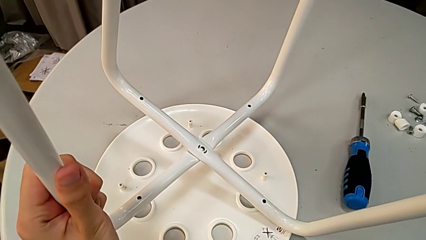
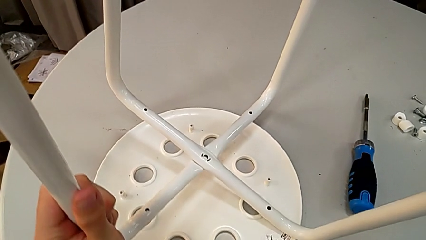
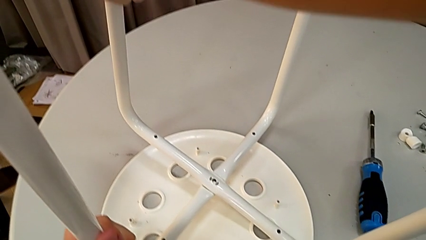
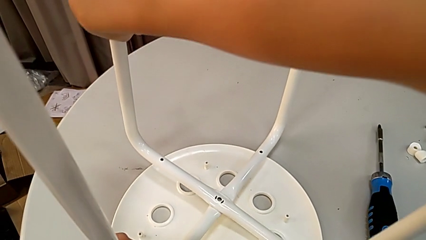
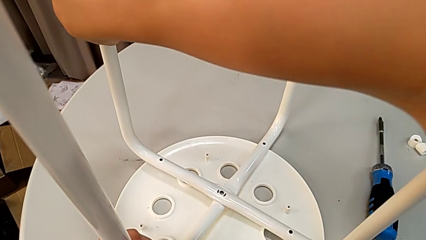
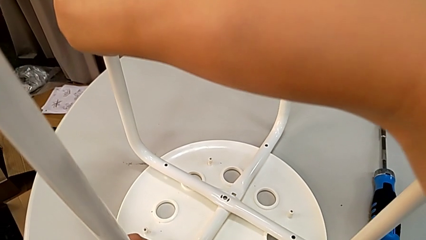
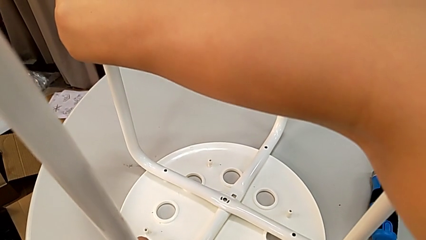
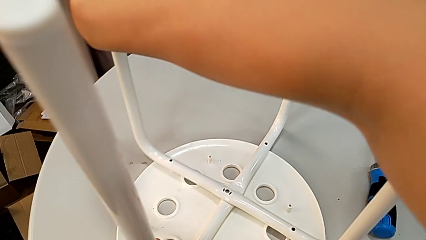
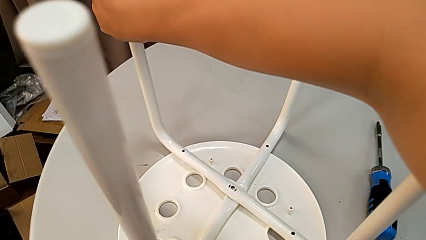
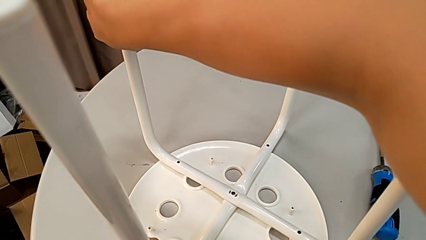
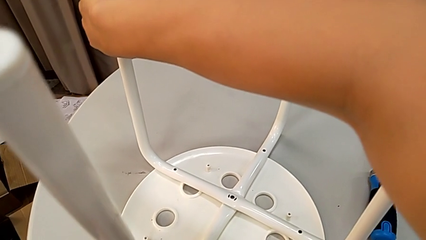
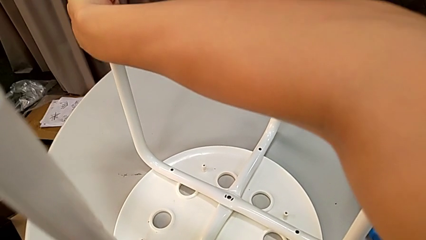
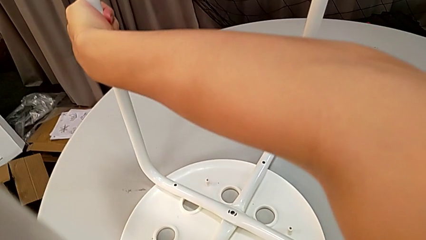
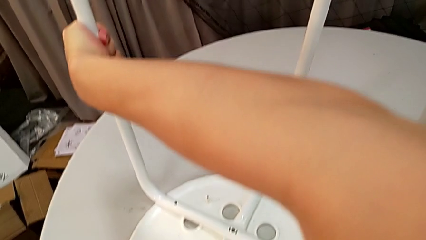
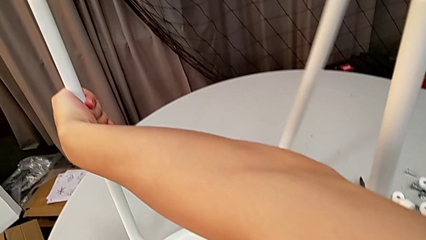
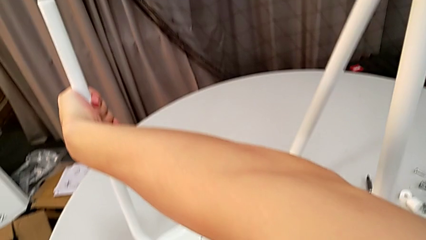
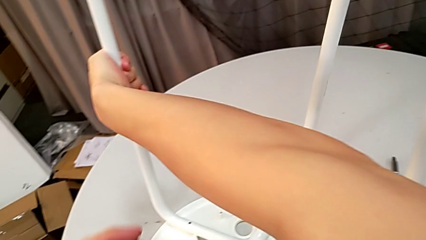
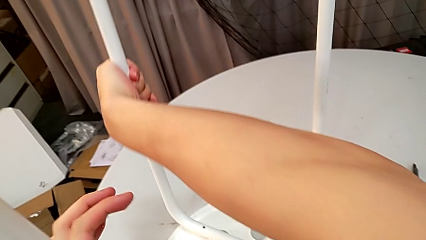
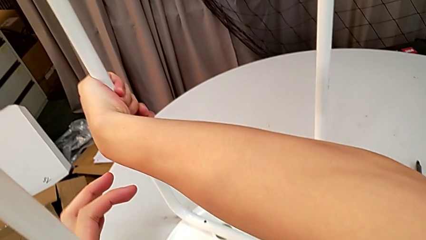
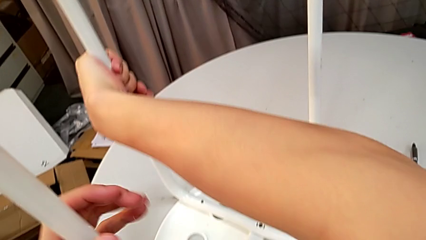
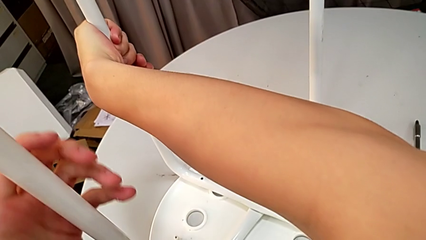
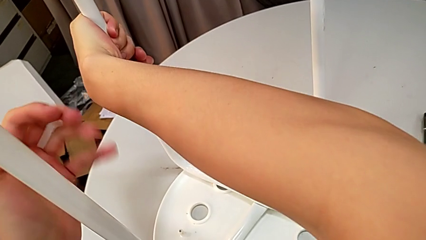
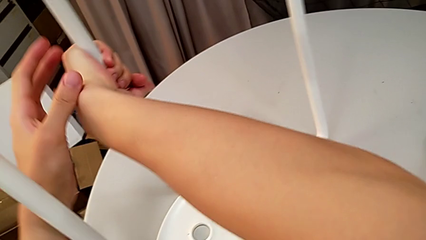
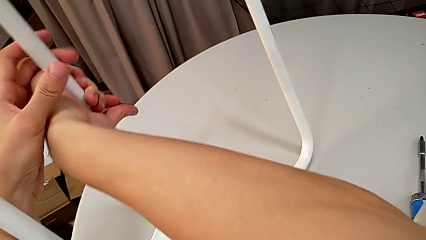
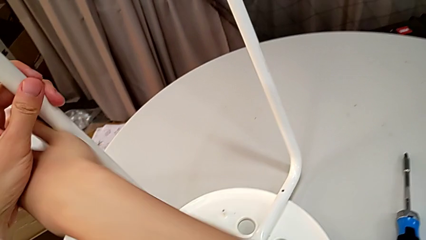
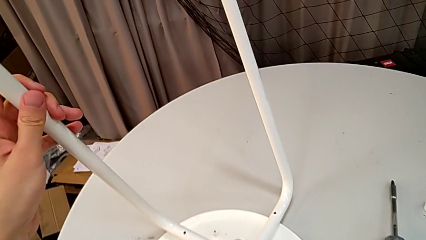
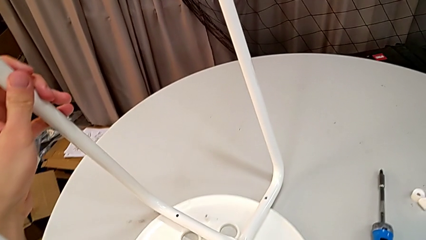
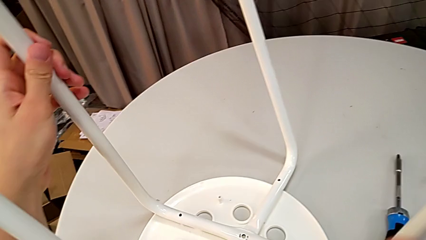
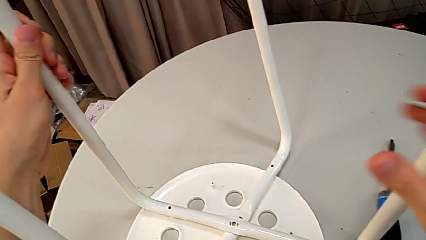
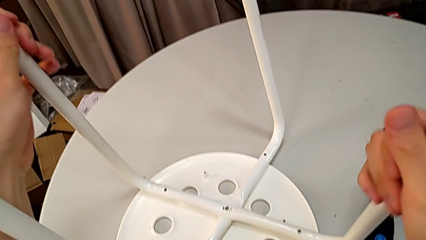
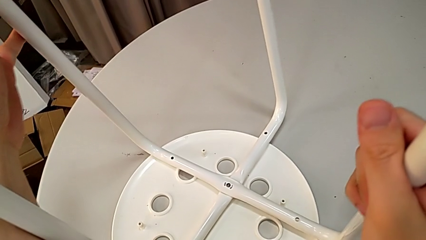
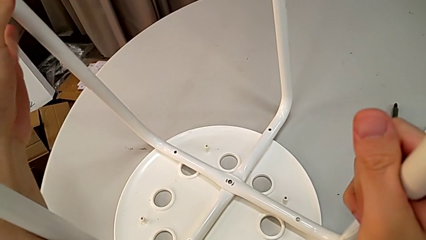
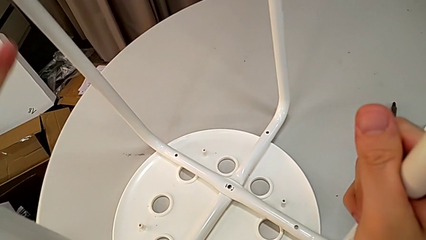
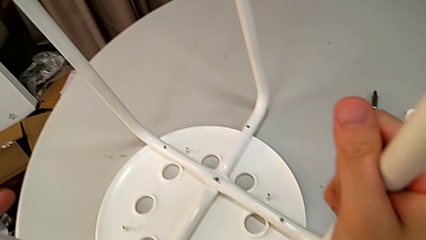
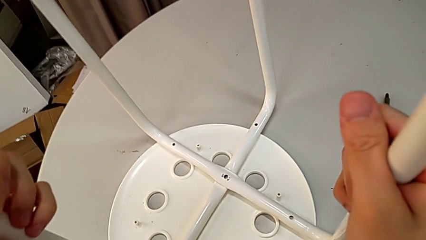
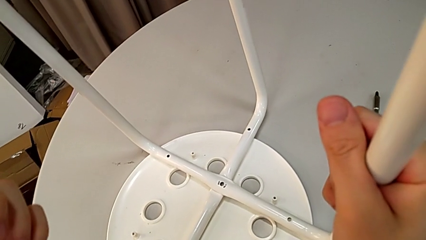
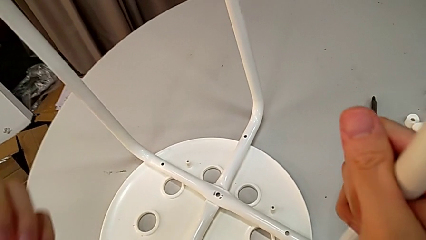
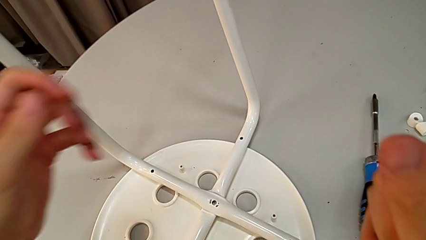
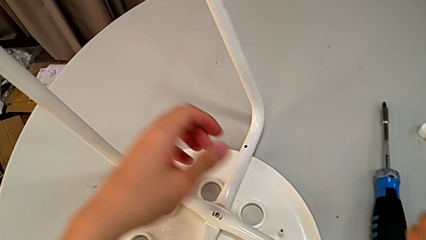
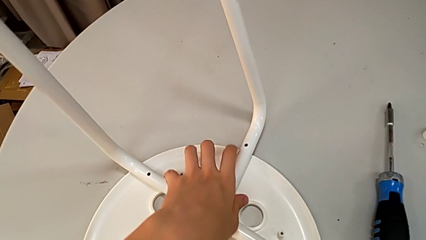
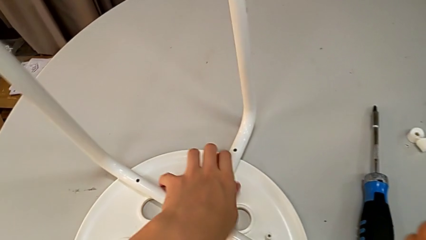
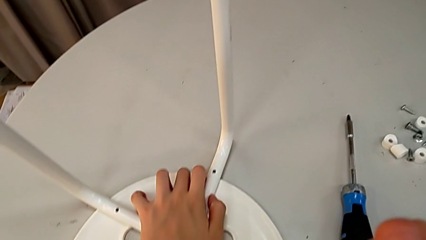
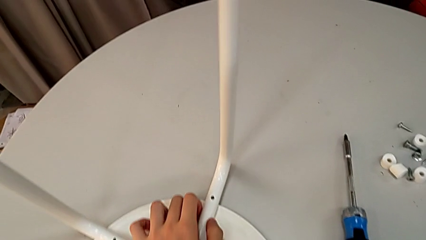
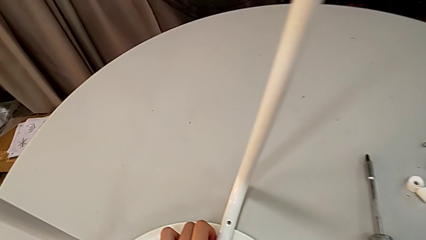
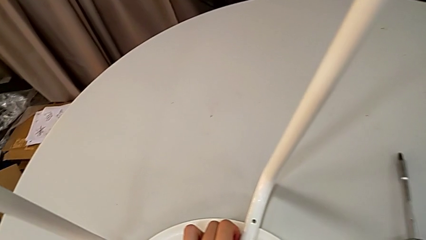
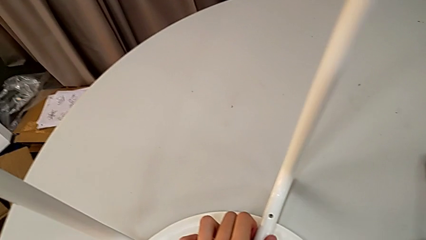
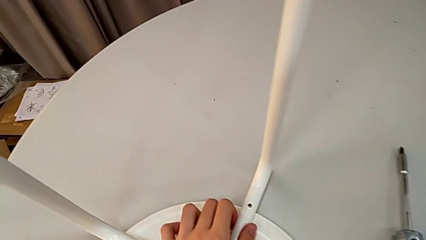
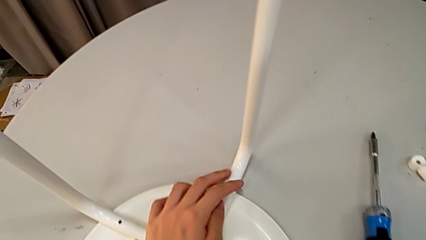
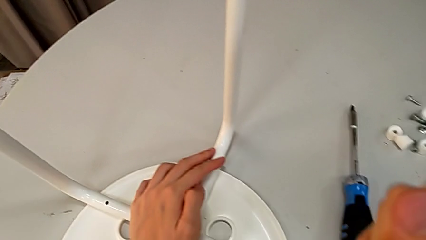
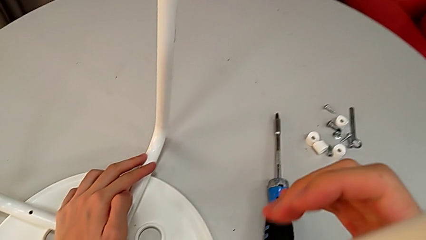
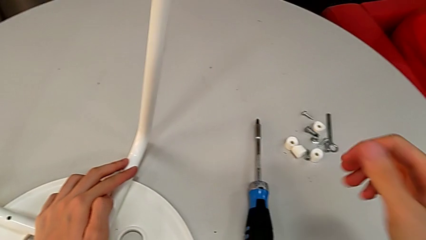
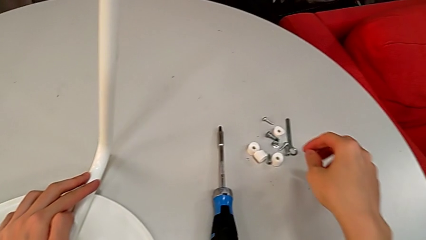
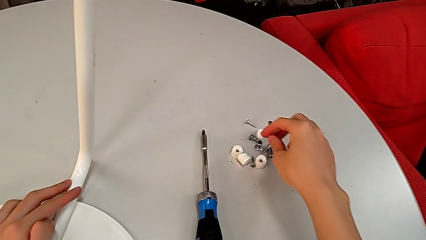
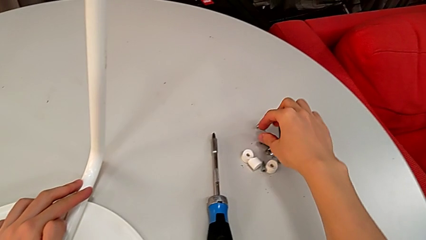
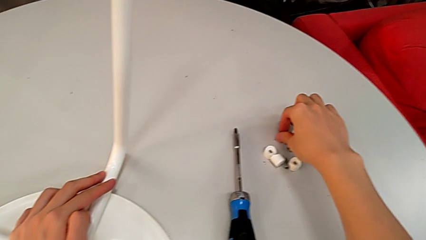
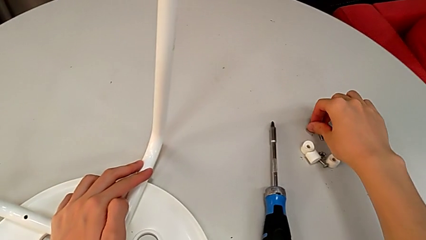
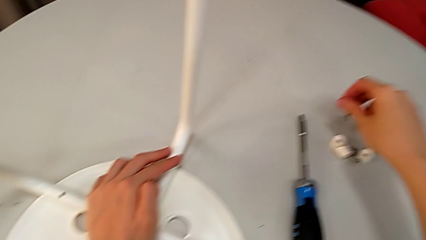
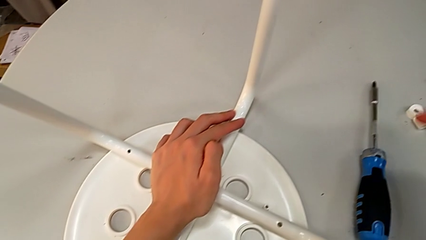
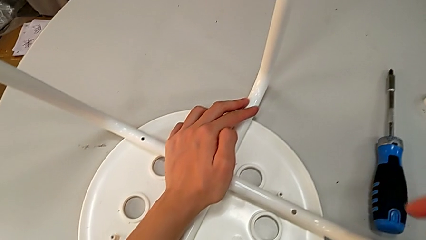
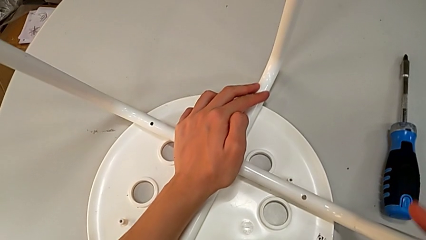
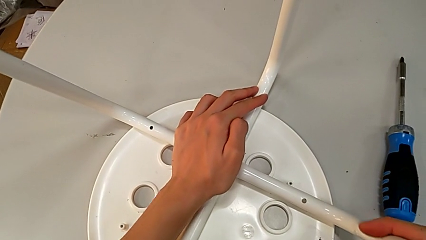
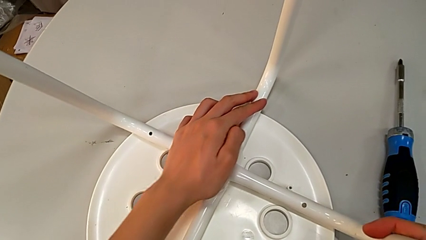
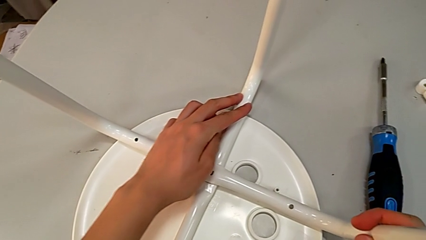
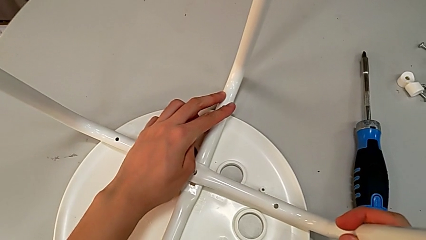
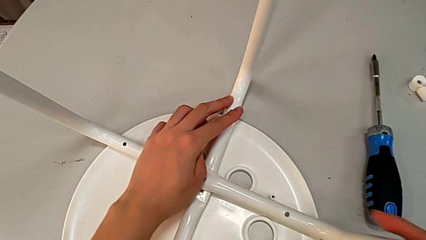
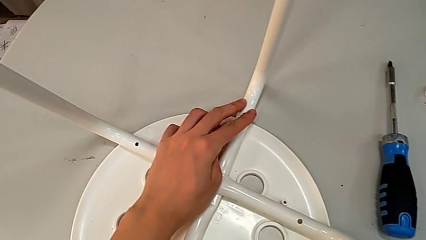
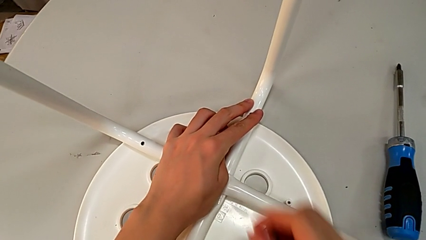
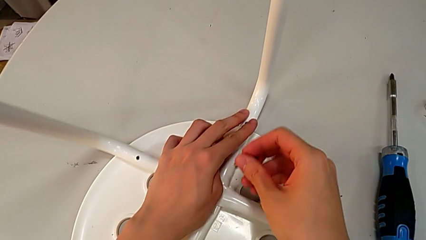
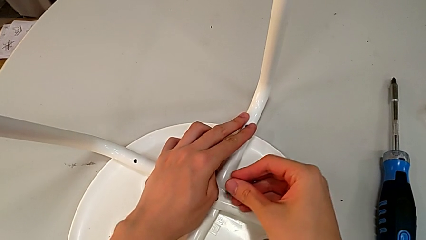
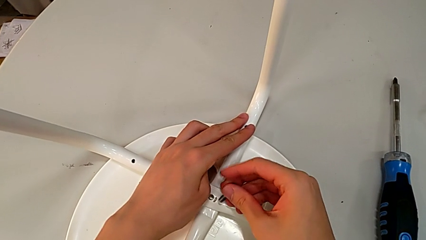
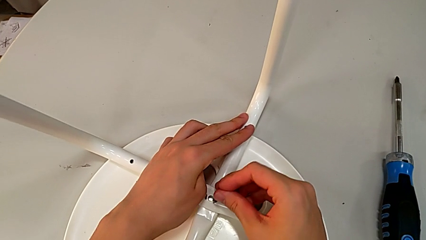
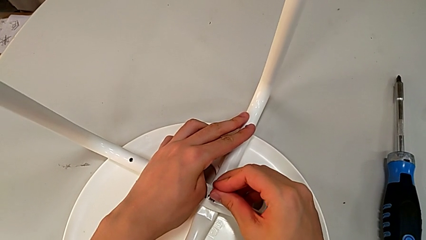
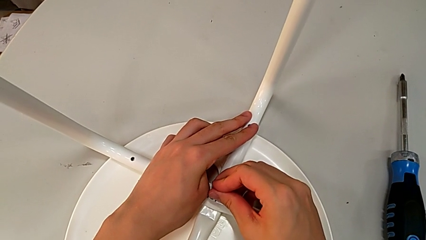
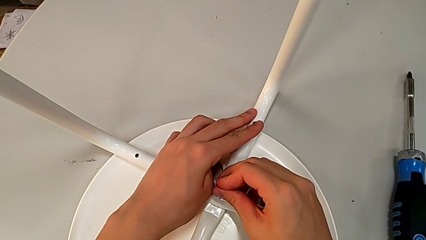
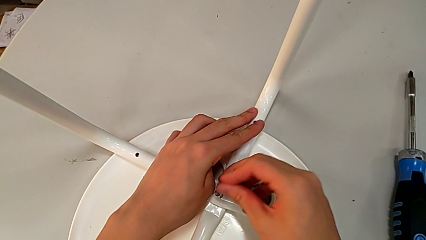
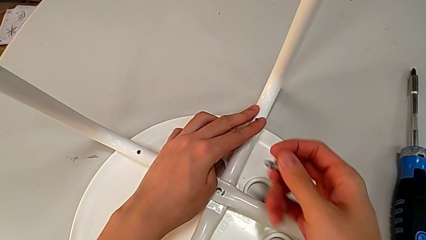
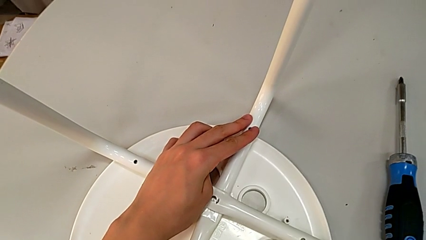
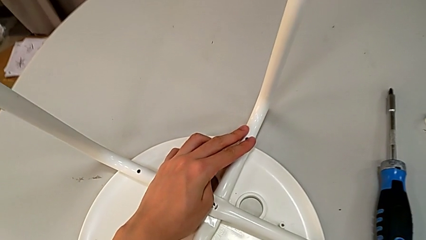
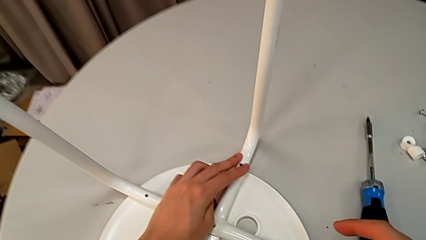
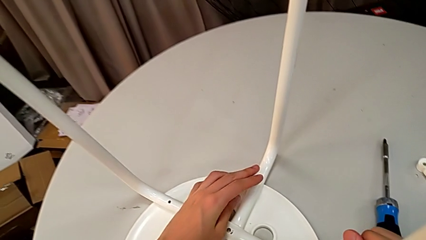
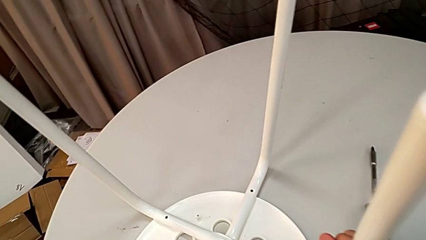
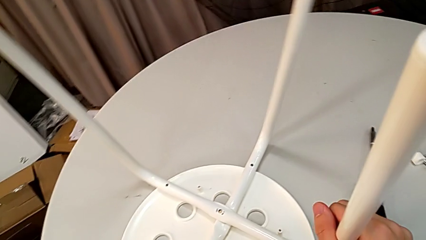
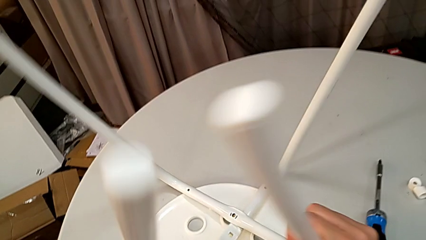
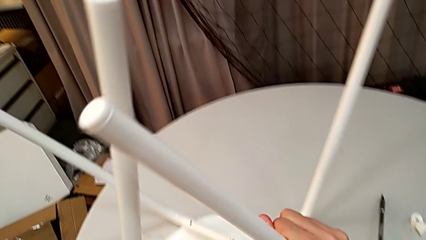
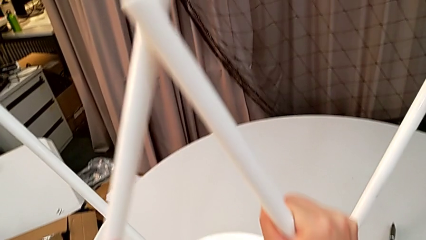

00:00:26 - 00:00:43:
The camera wearer is assembling the legs. They place the leg, align it, inspect it and hold it. They approach the bolt, grab it, approach the leg and wrongly insert the bolt in the wrong direction. They disassemble it and grab the leg.
